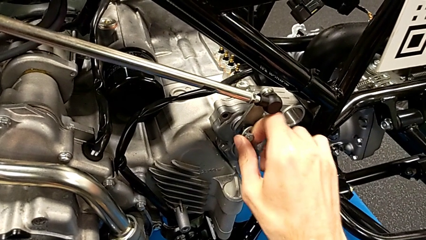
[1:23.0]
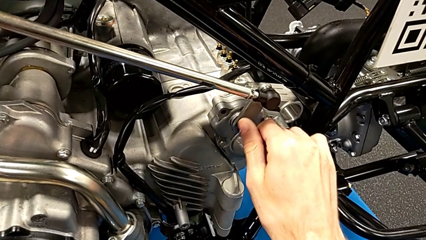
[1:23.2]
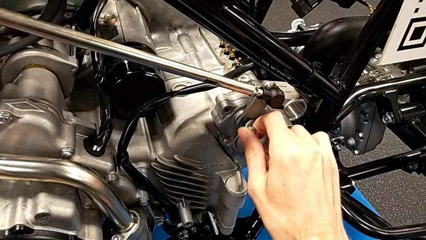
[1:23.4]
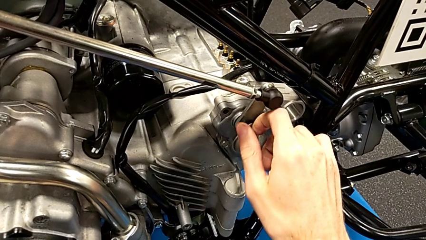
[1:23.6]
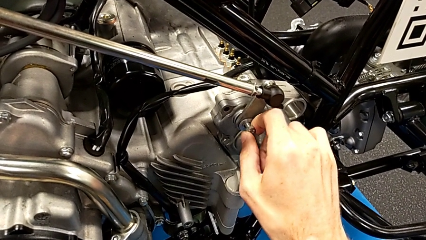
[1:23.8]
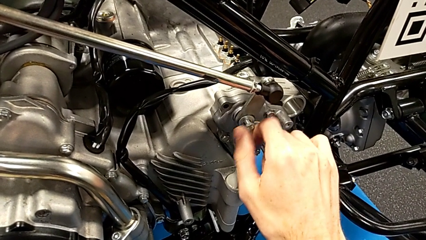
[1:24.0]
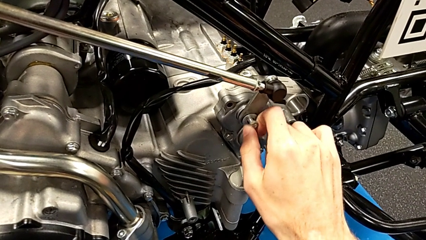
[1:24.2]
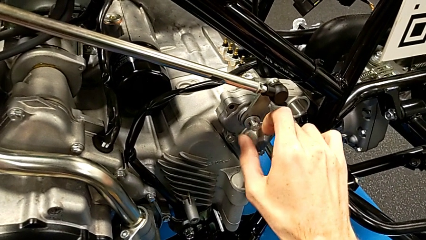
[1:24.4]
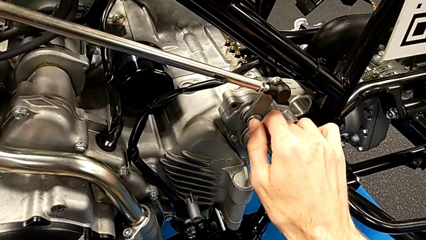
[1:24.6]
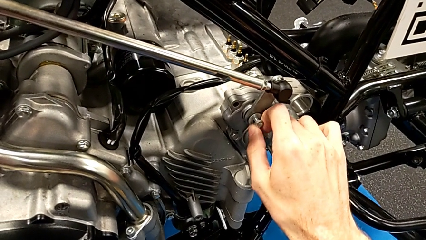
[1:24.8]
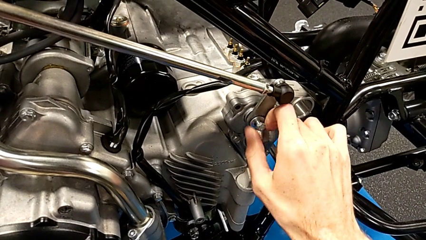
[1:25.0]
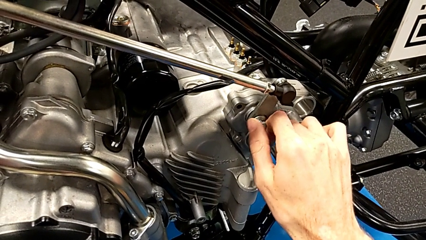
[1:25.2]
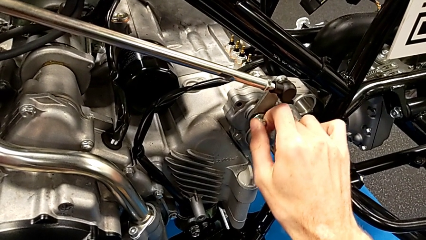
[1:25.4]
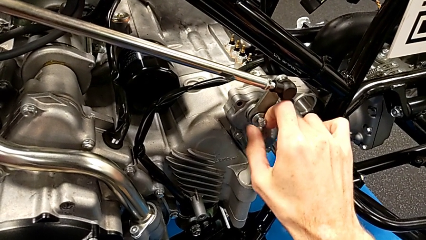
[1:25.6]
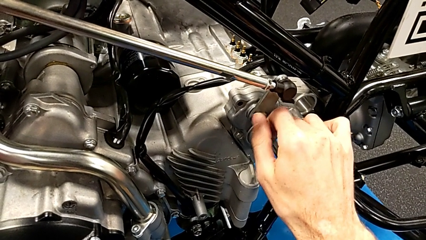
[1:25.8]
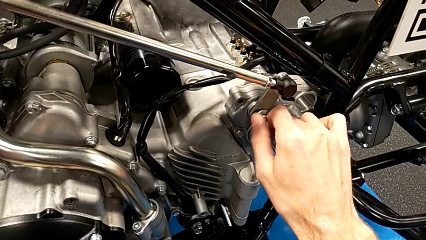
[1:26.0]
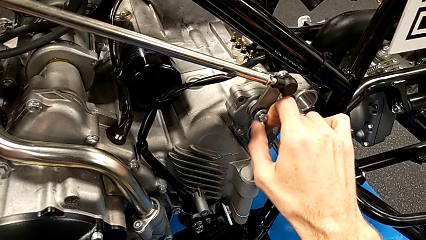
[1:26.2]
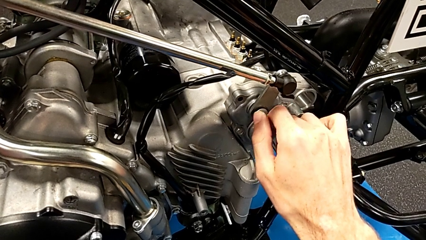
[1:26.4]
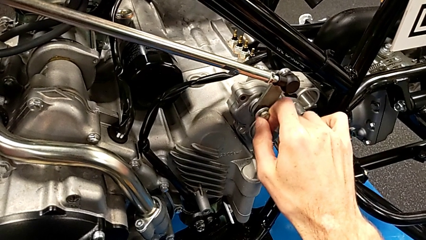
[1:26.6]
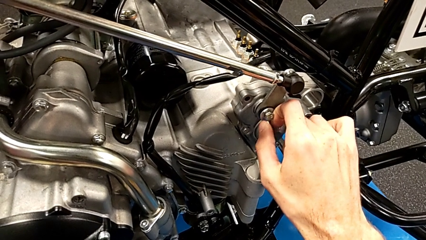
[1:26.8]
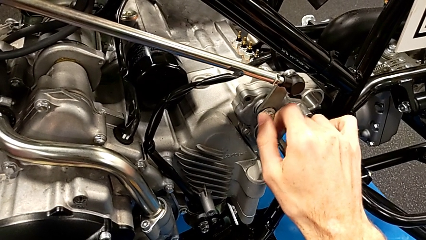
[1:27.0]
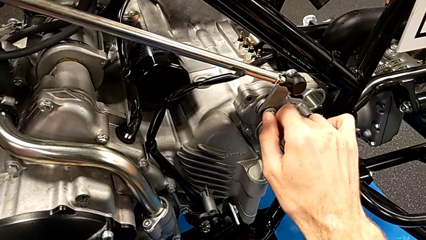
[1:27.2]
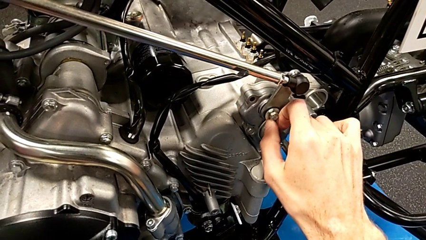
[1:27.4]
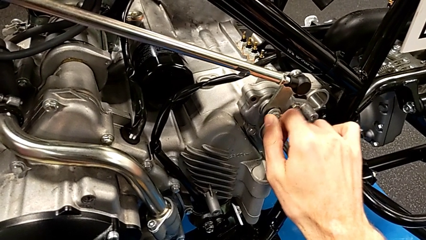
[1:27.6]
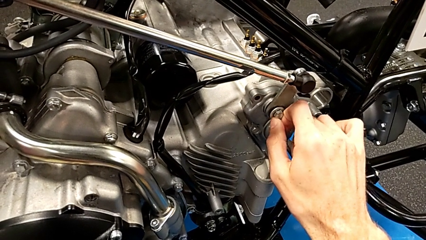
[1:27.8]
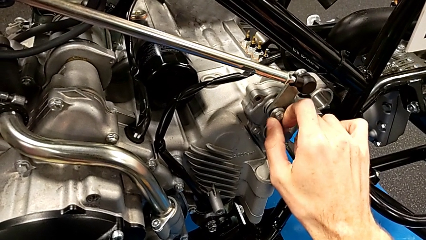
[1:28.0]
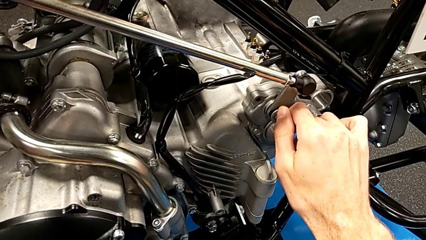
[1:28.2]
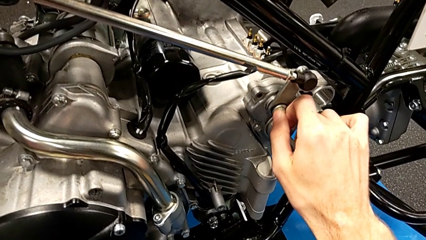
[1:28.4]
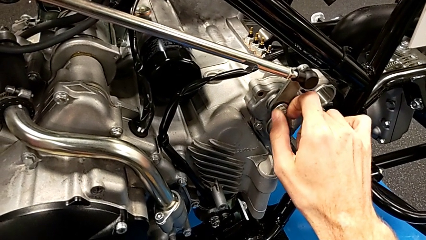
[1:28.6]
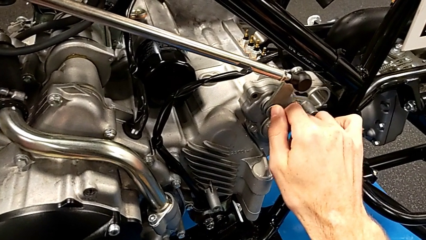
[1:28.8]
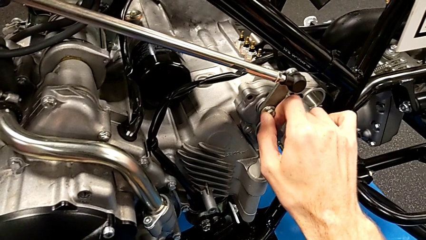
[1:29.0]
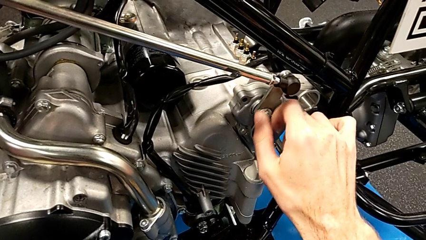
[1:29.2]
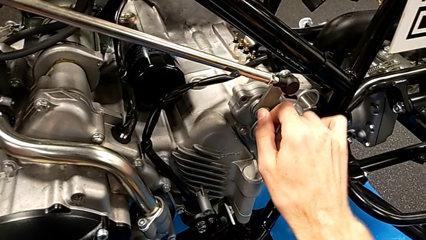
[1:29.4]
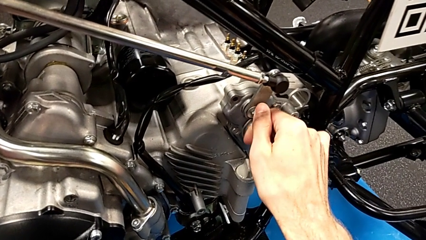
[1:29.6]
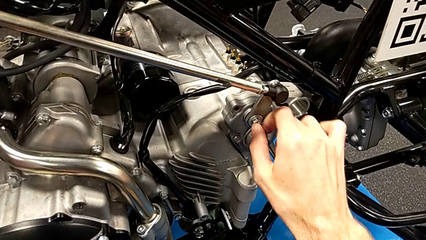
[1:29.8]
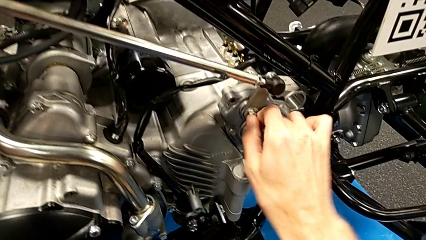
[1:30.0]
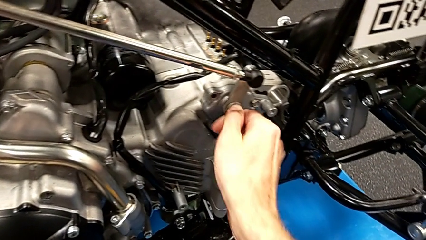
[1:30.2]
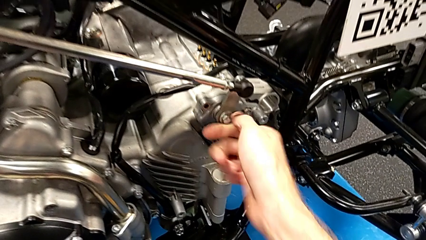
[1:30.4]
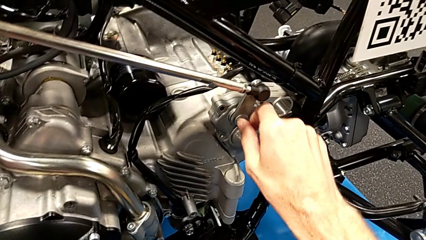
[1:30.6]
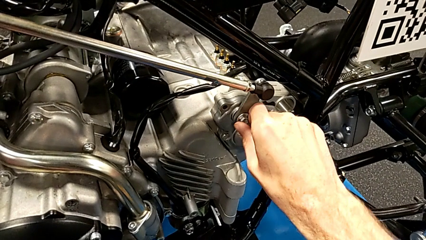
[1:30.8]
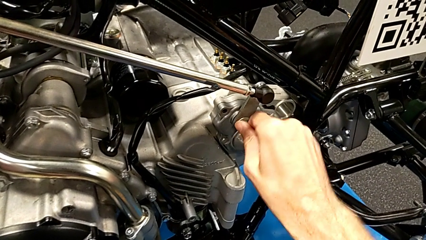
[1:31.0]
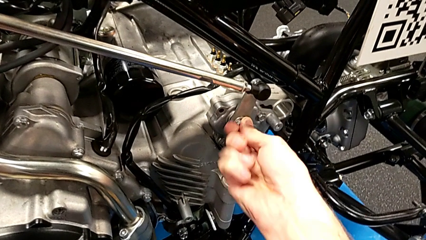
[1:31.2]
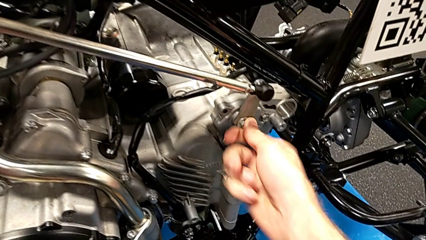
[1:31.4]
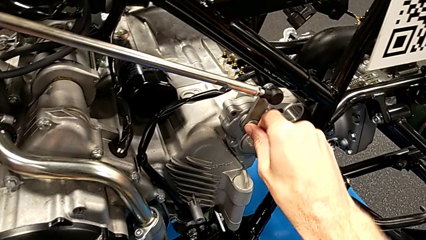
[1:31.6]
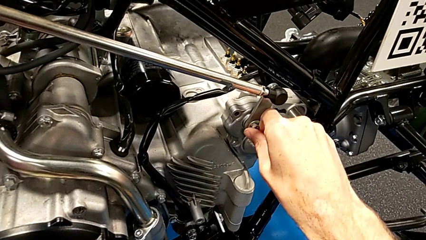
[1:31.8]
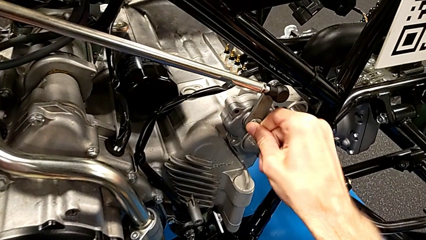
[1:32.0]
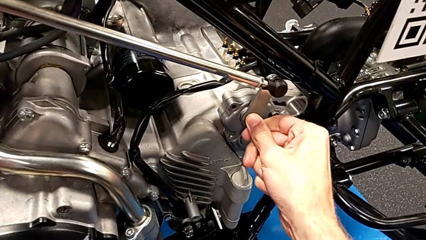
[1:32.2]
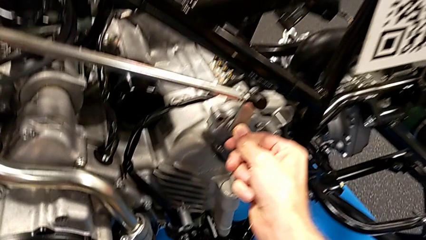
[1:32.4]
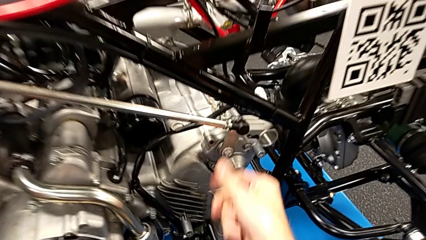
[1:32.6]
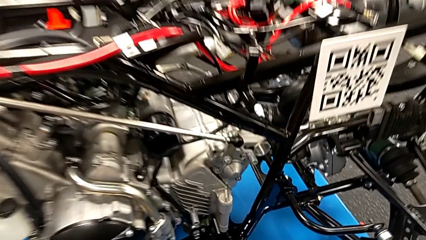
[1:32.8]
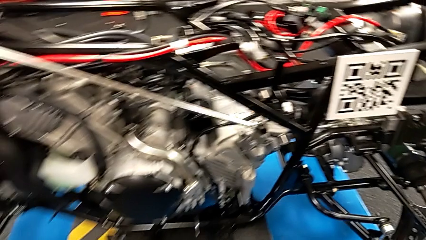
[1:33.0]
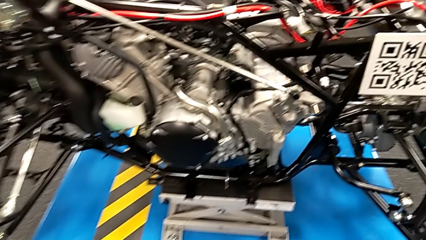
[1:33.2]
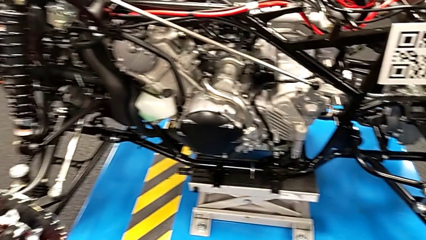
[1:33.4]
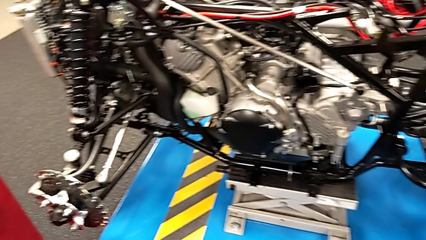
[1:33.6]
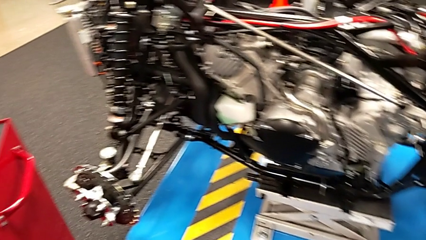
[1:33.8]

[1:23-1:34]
The camera wearer is screwing the bolt and washer onto the mount peg. They keep screwing the bolt.

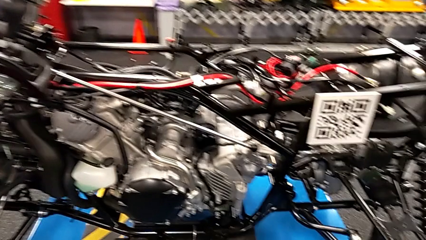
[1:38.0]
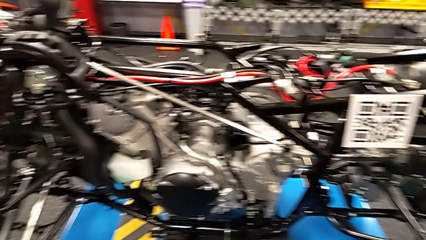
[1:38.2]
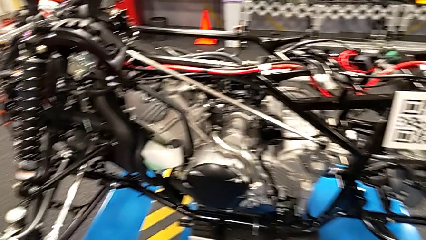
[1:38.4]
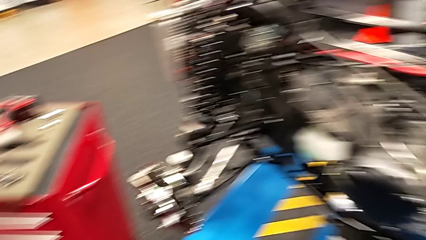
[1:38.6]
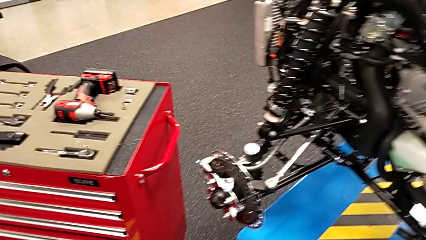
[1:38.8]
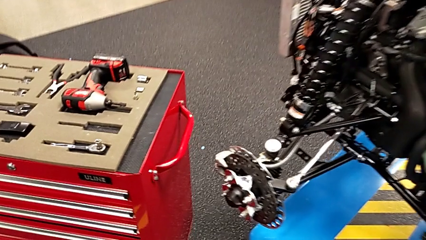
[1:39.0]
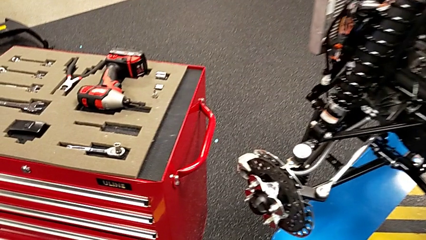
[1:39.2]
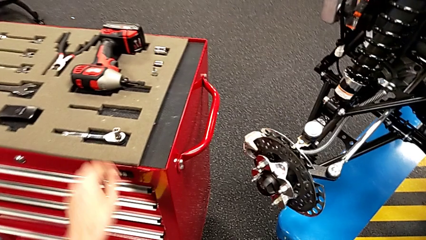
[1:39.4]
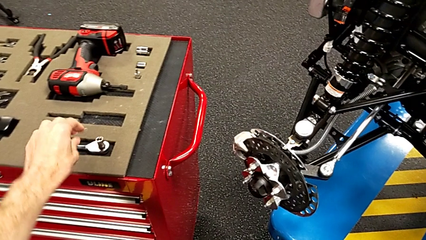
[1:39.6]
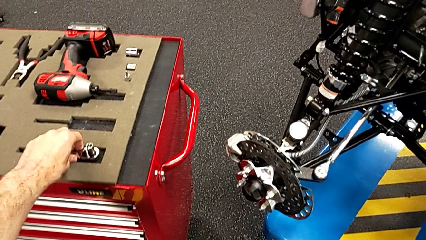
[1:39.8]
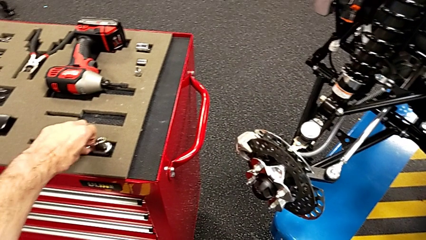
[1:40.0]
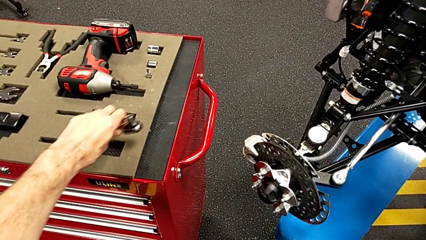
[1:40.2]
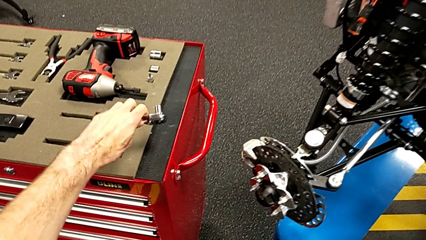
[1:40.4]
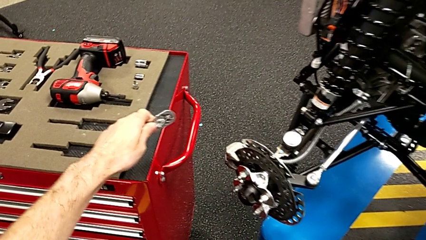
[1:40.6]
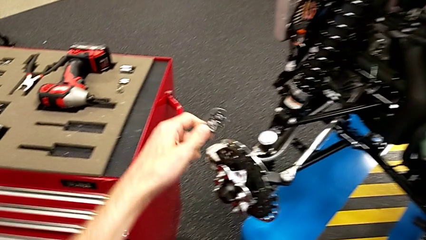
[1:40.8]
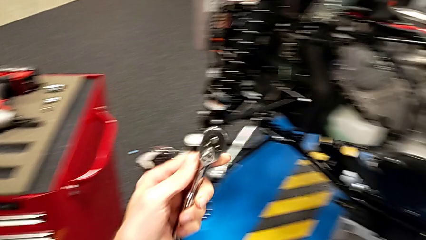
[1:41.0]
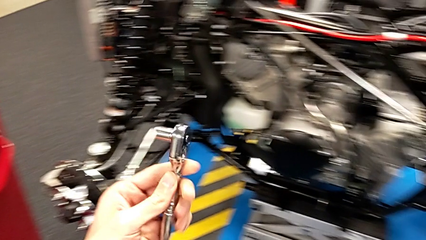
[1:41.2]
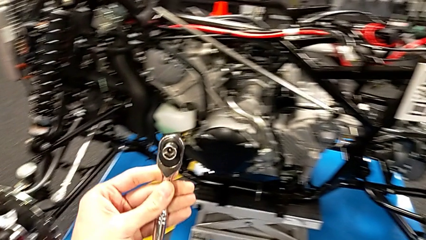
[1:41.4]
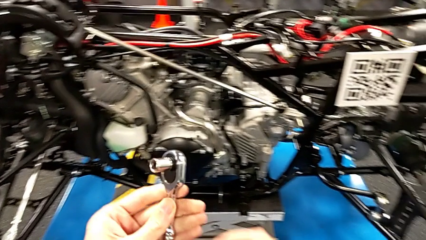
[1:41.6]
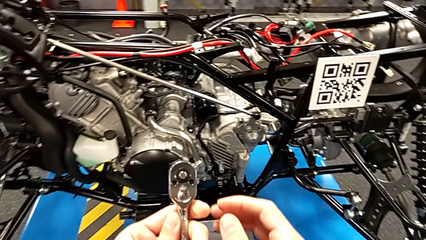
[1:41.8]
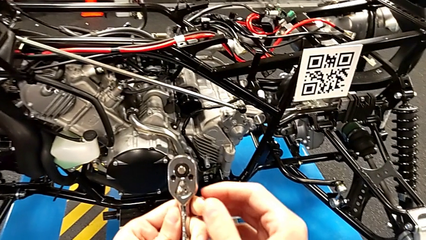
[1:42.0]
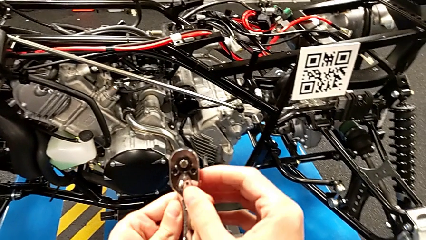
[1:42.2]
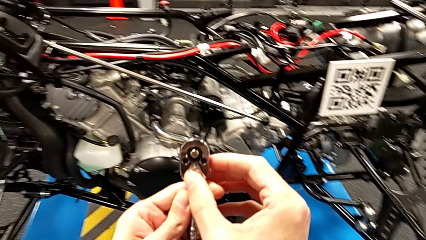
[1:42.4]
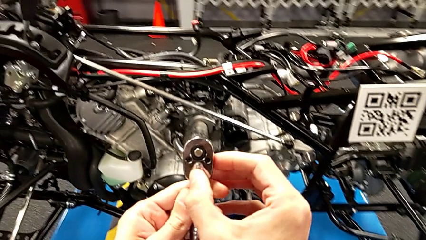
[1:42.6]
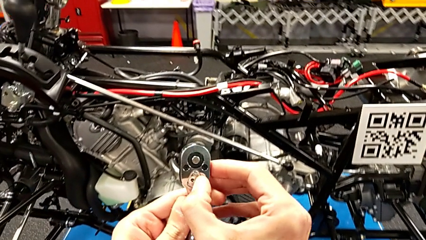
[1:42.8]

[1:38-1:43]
The camera wearer grabs the ratchet. They grab the ratchet, flip it and slide the ratchet adjuster.
